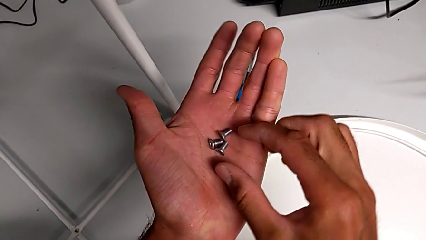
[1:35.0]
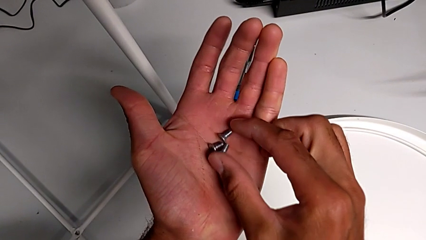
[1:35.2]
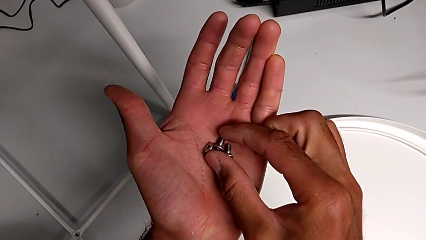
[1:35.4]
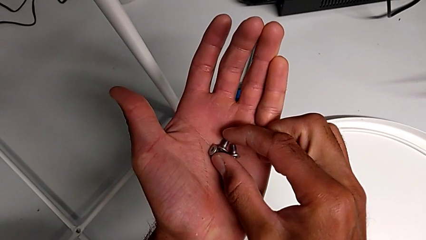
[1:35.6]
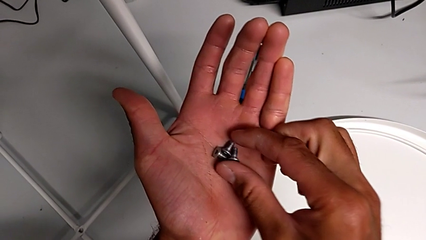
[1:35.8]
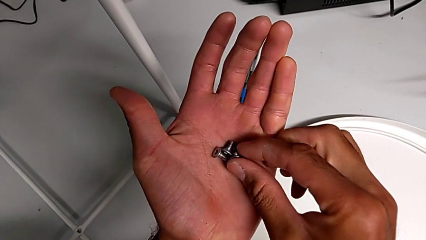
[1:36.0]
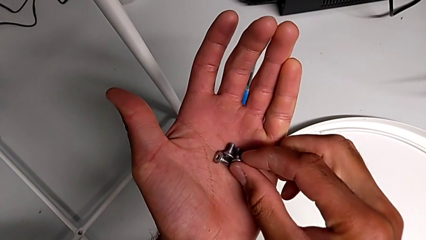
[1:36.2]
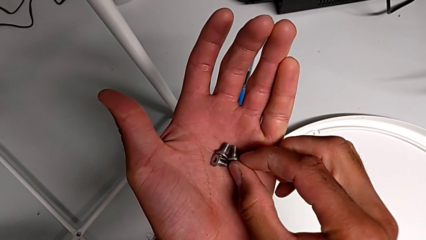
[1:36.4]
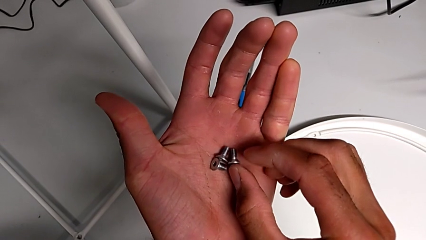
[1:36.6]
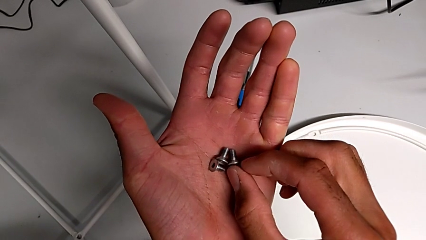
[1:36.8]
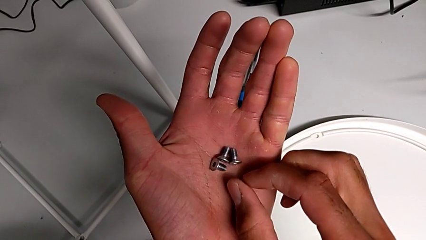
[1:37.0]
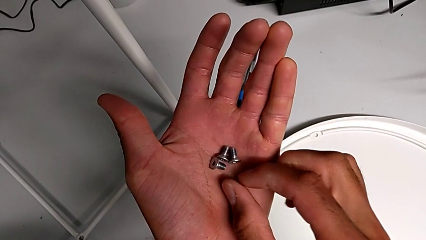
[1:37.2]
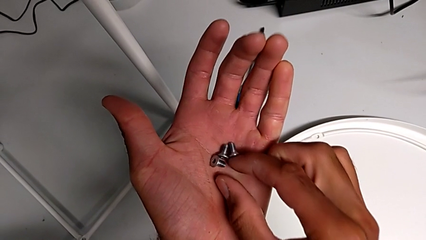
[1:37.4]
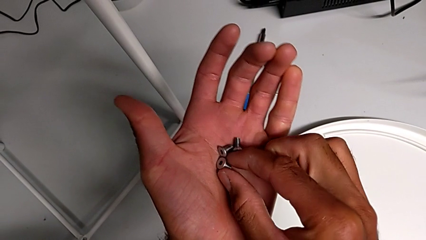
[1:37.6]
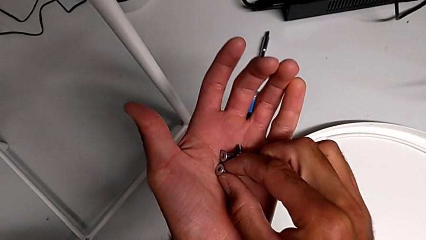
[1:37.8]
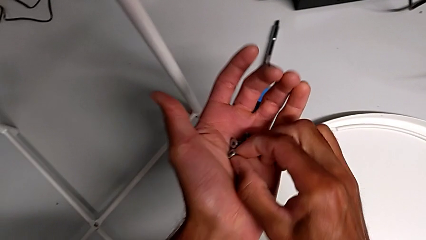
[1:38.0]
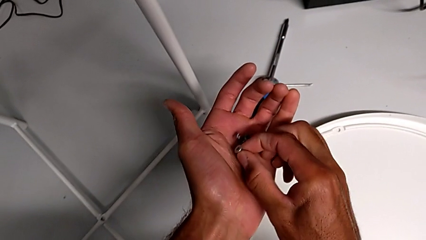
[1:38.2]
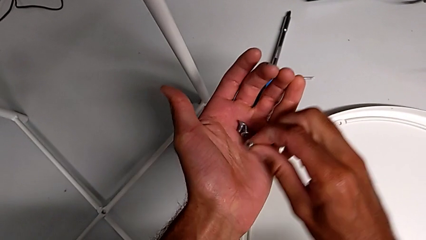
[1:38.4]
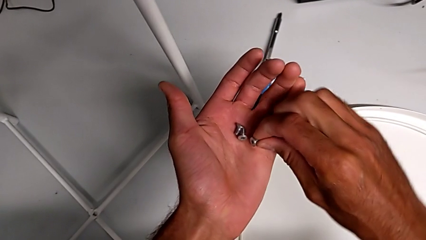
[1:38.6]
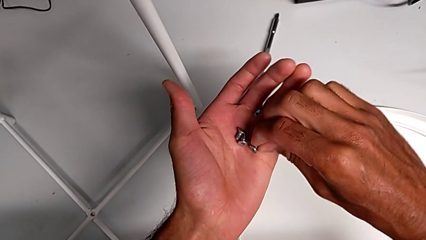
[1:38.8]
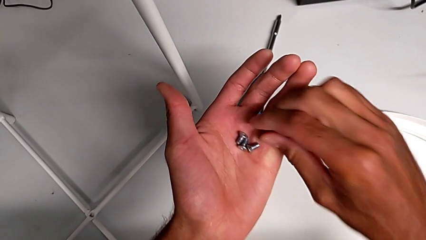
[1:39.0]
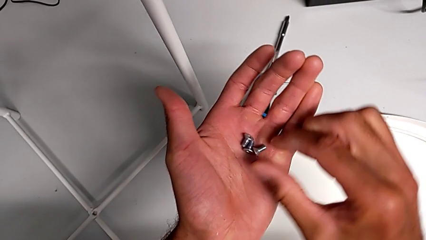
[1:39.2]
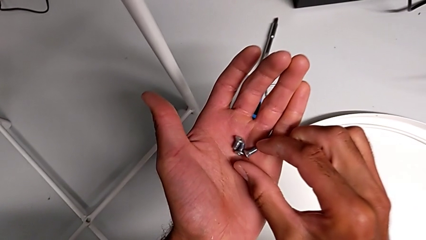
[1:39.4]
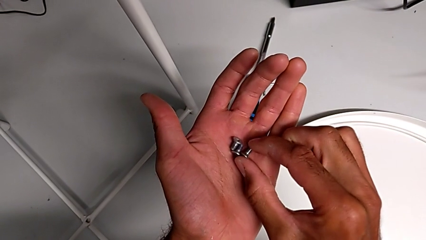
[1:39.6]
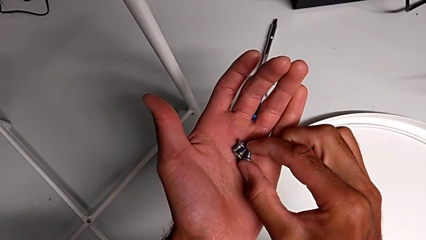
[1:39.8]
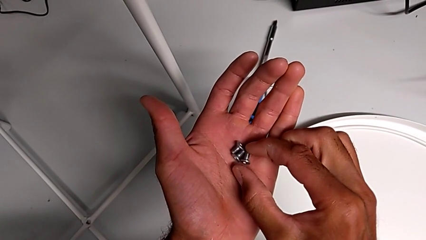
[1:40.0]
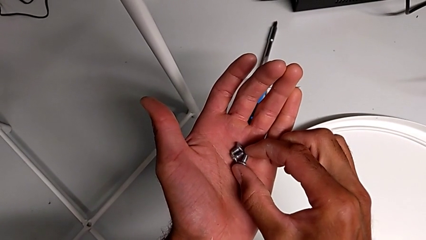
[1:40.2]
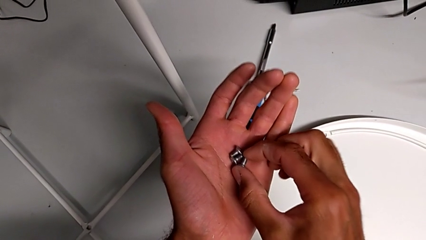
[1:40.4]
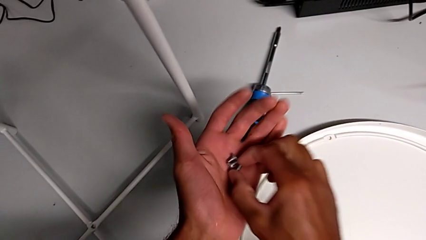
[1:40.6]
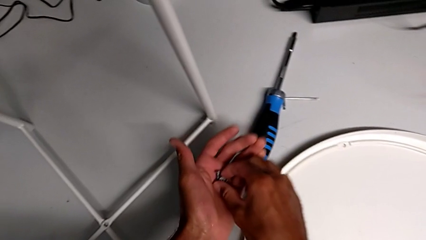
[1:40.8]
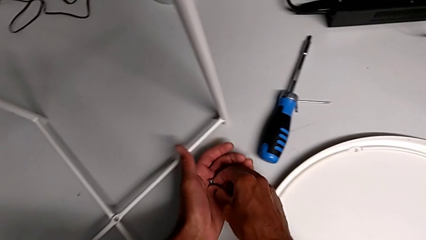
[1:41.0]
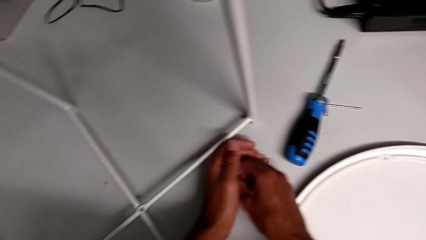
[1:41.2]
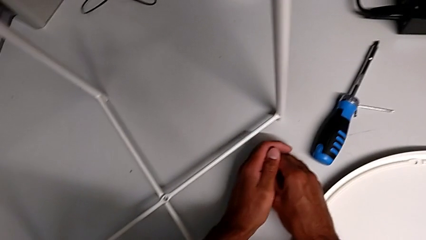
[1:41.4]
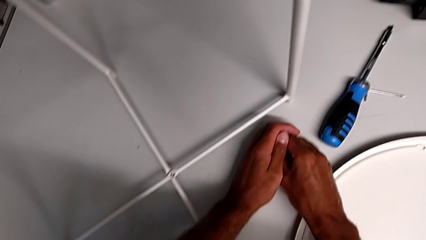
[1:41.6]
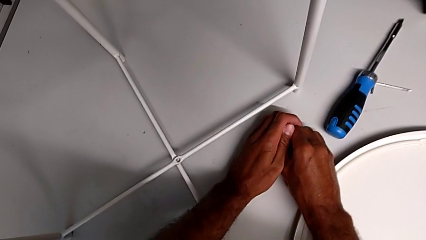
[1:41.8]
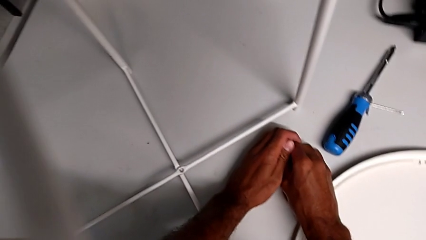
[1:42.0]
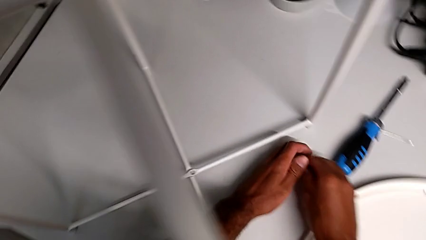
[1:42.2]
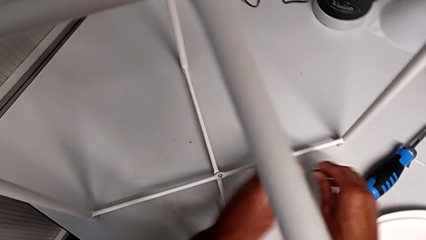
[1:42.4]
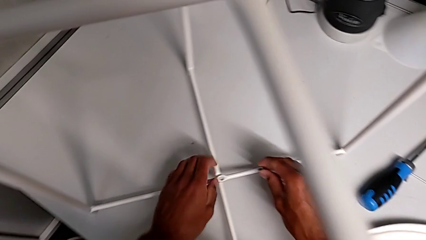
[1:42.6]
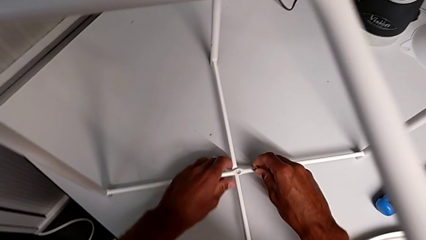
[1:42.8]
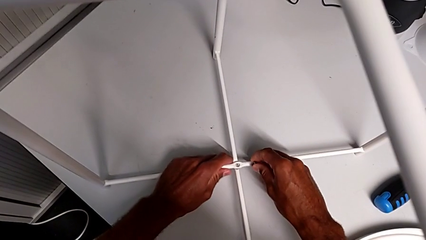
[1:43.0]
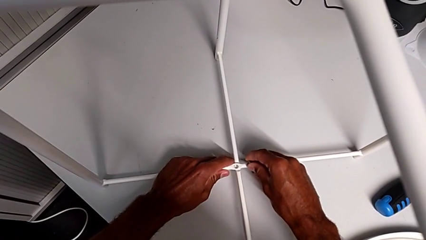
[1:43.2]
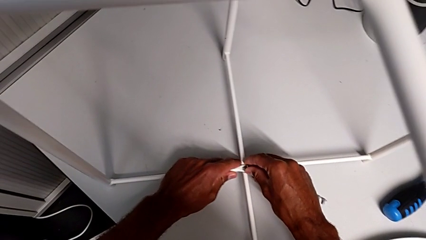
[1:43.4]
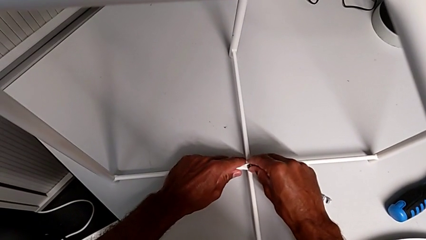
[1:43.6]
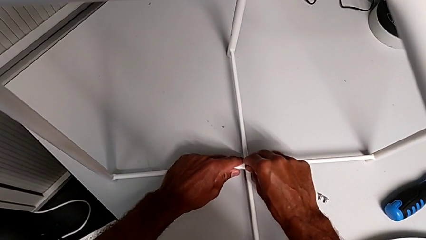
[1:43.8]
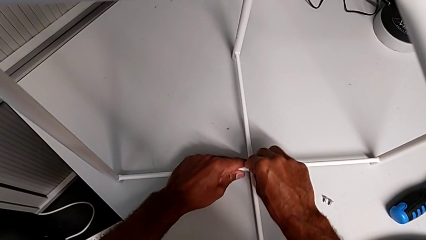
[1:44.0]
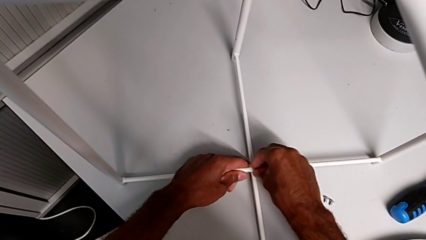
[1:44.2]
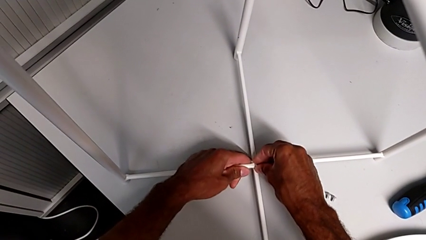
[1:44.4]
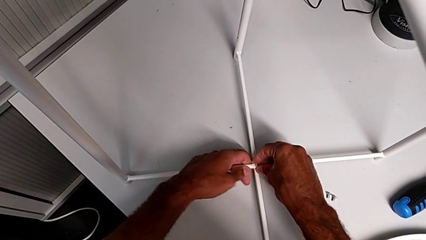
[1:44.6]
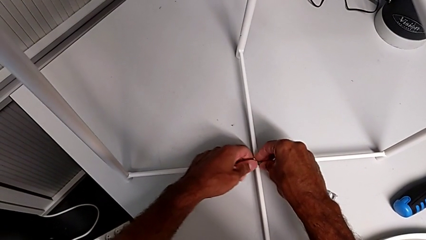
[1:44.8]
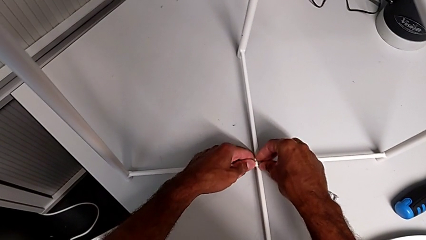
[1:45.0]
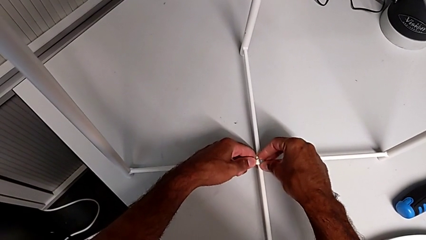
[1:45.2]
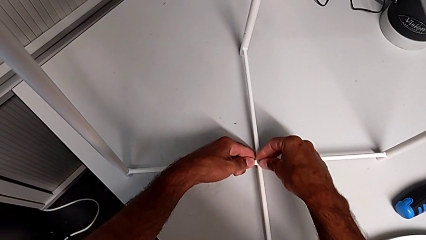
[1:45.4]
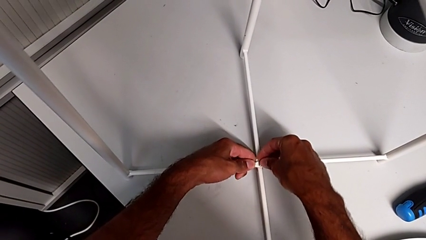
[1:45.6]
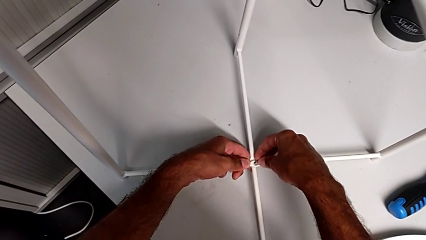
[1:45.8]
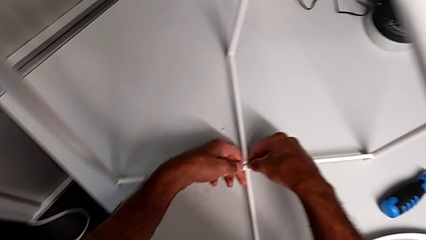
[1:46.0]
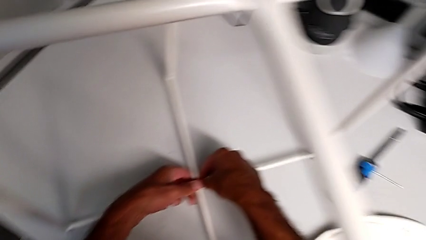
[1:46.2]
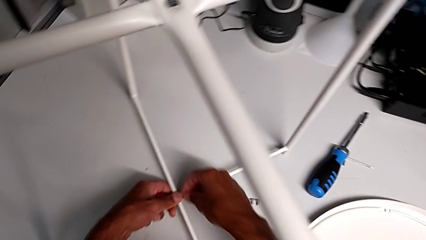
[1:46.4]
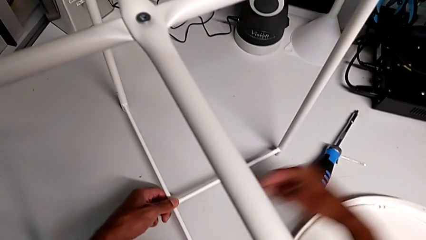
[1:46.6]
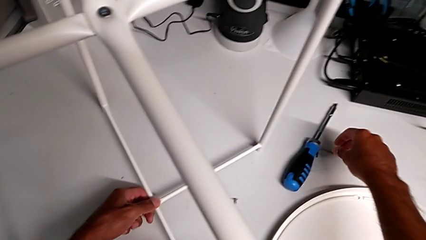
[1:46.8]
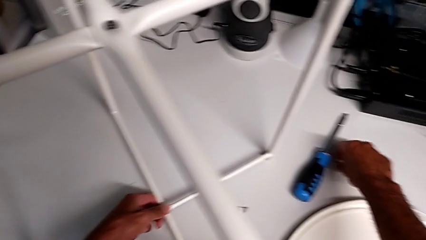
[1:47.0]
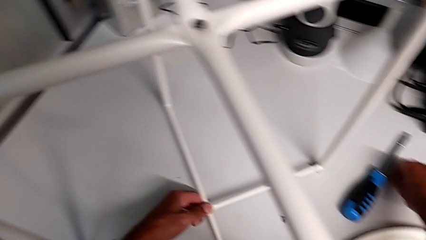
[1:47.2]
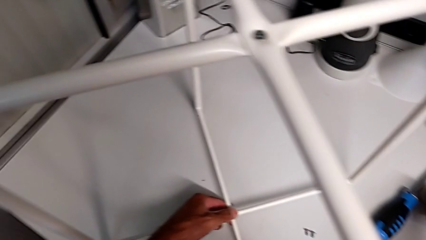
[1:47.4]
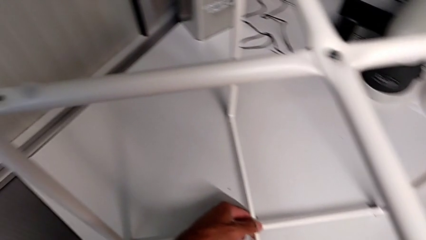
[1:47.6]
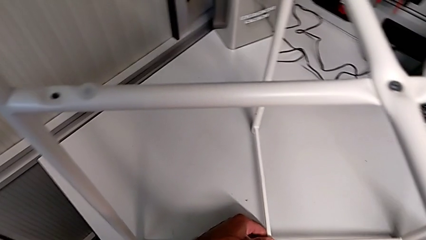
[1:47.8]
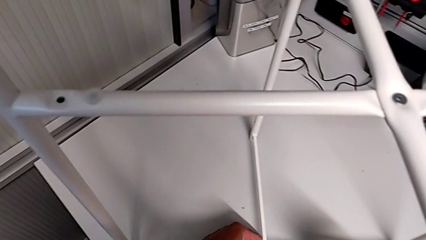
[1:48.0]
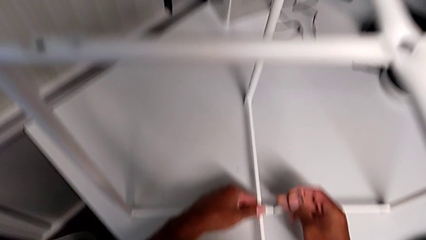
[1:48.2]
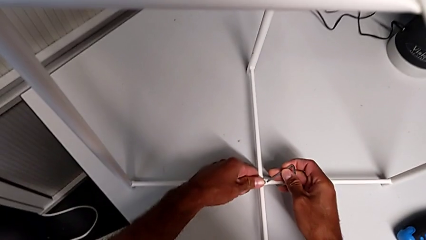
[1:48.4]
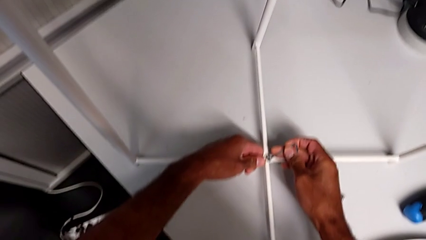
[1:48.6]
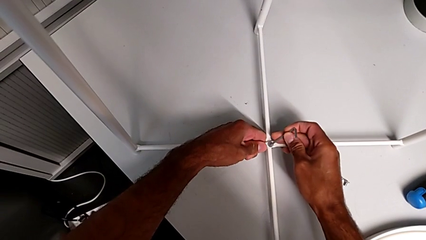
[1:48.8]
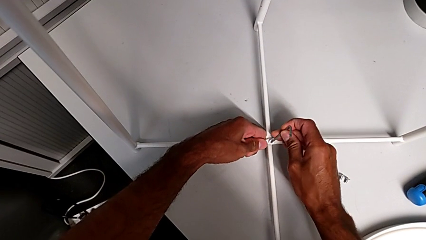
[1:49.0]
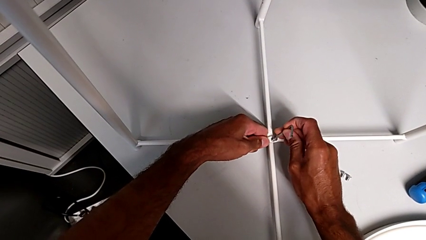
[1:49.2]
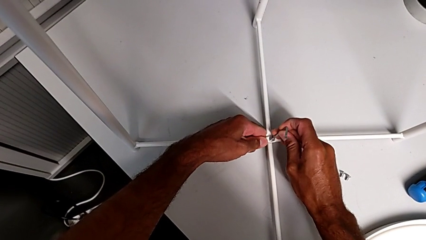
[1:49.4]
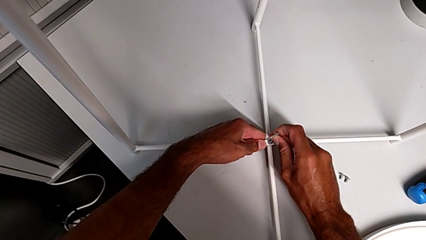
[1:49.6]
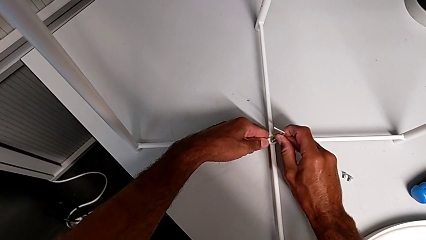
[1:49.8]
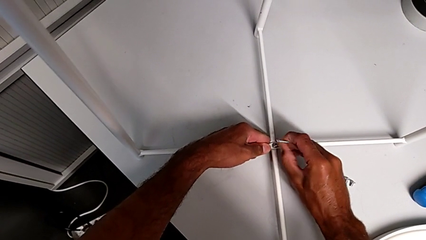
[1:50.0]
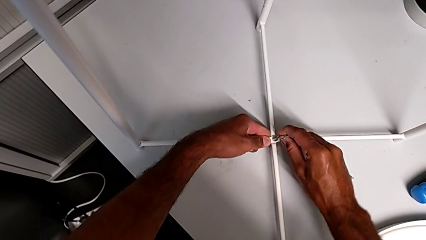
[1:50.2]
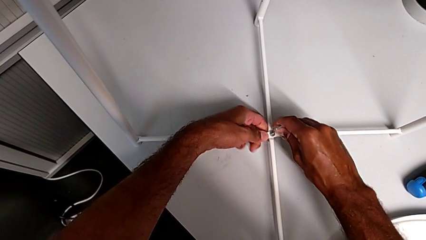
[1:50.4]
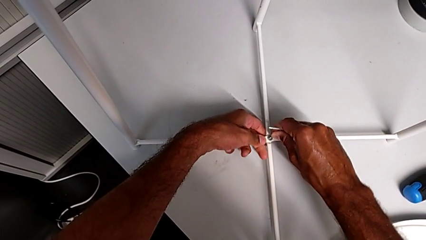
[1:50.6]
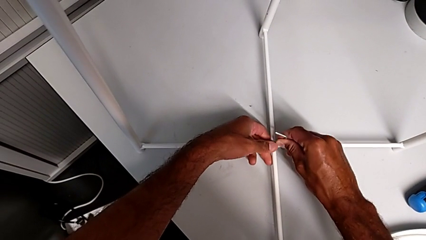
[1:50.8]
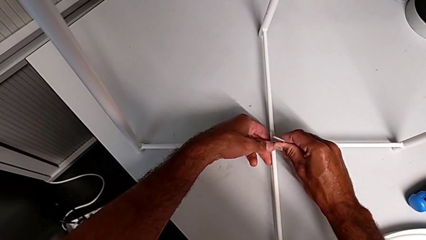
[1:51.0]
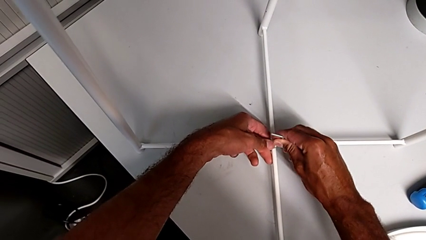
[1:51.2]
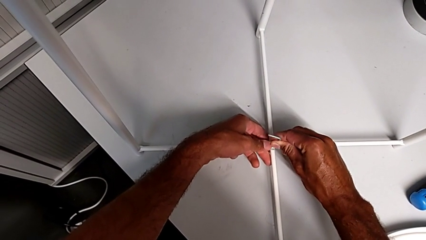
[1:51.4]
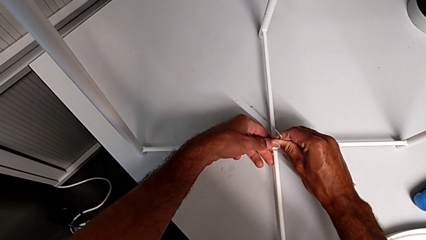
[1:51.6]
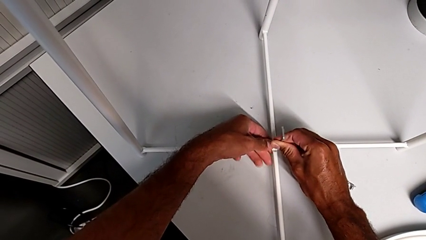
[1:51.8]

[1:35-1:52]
The camera wearer is assembling the bottom screw. They keep inspecting the hex socket head, place it, grab it, align the leg, insert the hex socket head, grab the Allen wrench, insert it and begin to screw the hex socket head.
